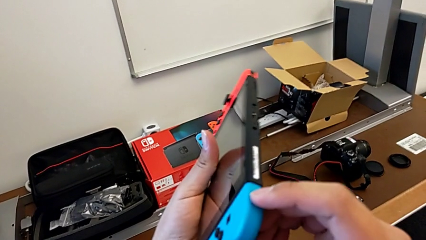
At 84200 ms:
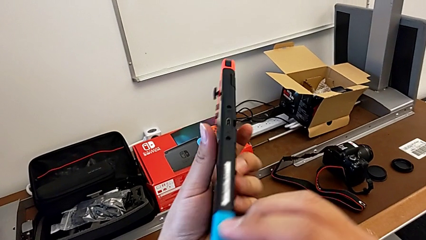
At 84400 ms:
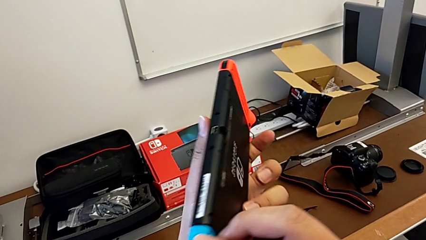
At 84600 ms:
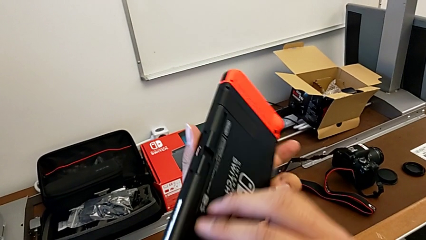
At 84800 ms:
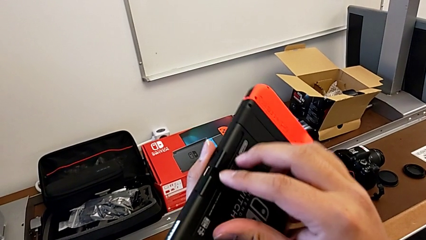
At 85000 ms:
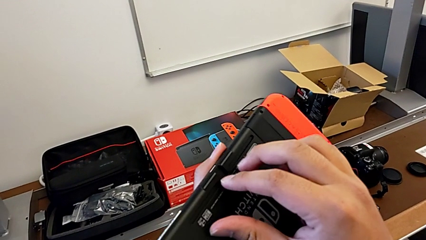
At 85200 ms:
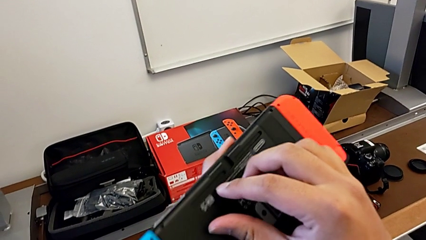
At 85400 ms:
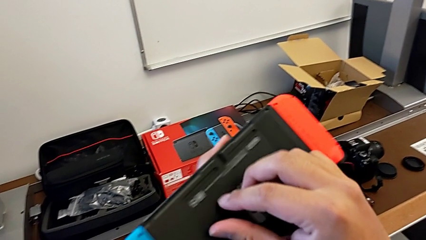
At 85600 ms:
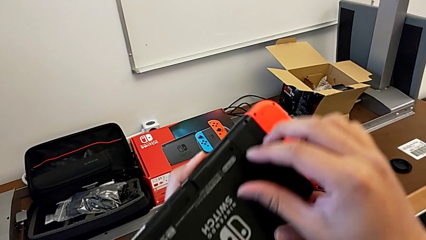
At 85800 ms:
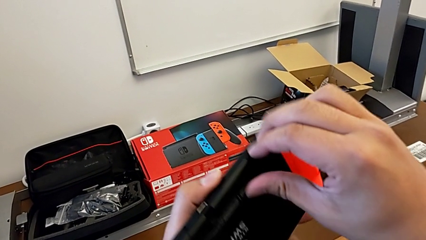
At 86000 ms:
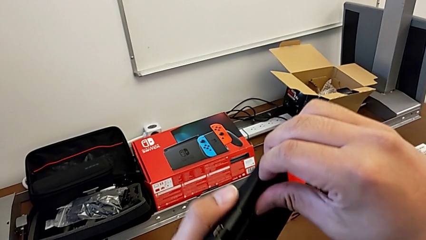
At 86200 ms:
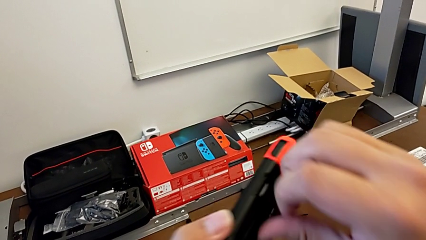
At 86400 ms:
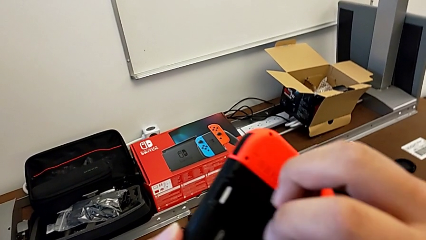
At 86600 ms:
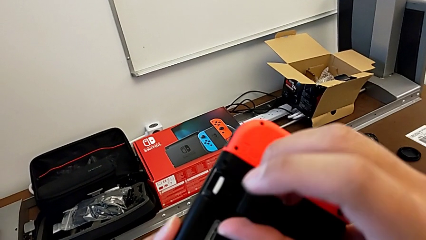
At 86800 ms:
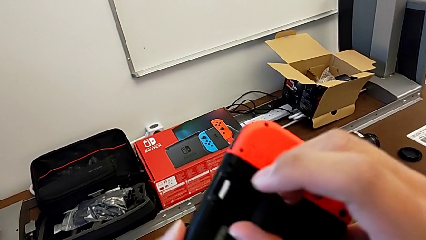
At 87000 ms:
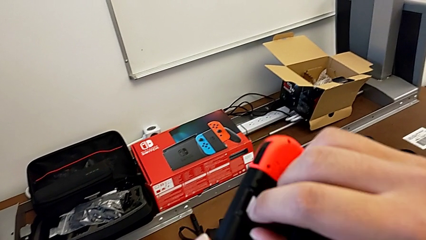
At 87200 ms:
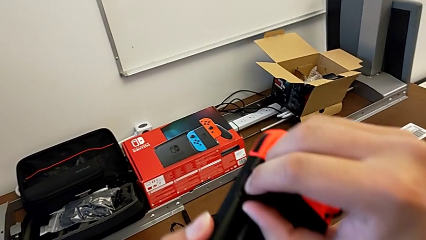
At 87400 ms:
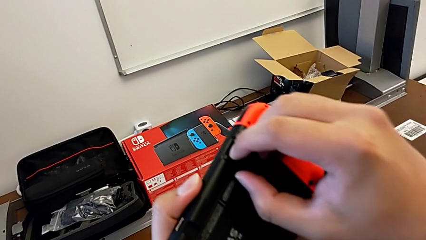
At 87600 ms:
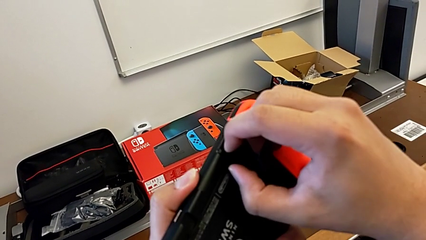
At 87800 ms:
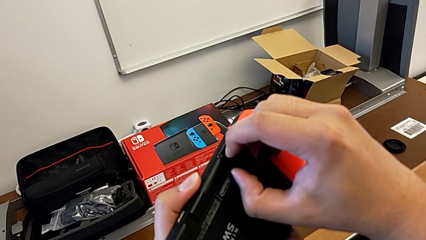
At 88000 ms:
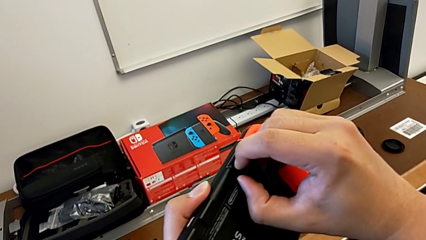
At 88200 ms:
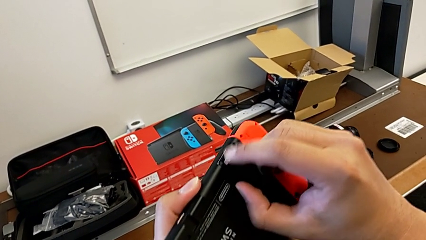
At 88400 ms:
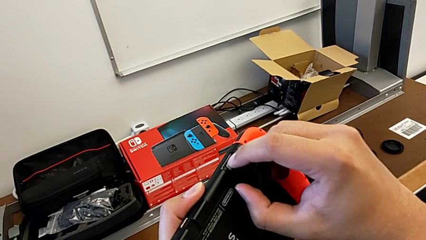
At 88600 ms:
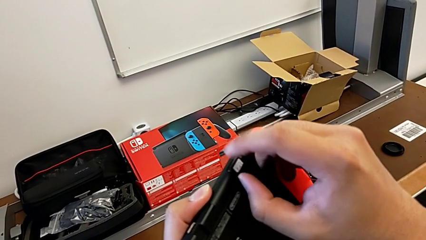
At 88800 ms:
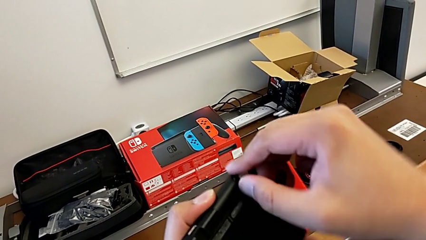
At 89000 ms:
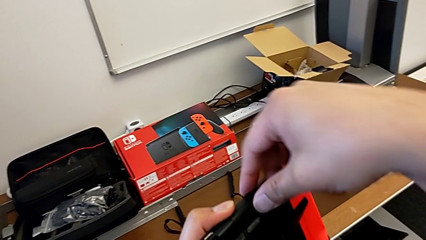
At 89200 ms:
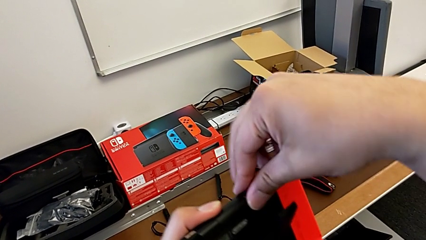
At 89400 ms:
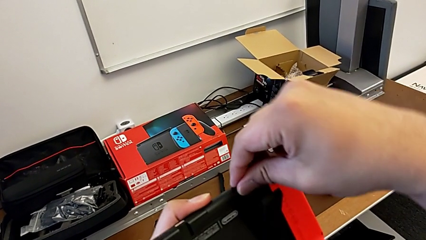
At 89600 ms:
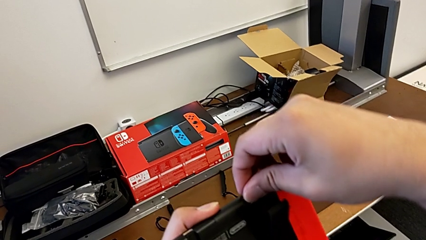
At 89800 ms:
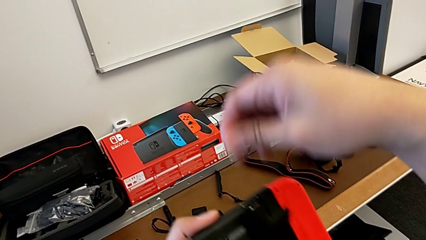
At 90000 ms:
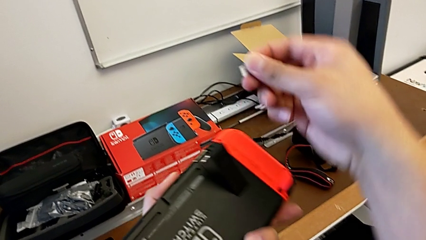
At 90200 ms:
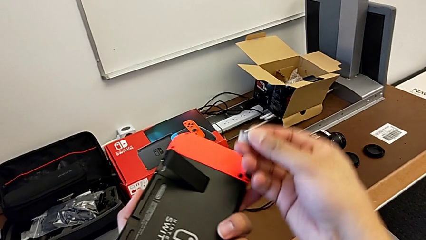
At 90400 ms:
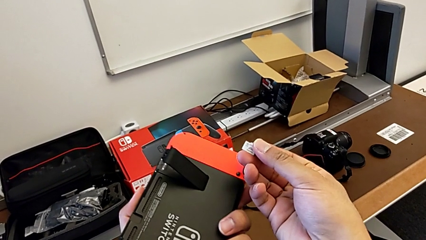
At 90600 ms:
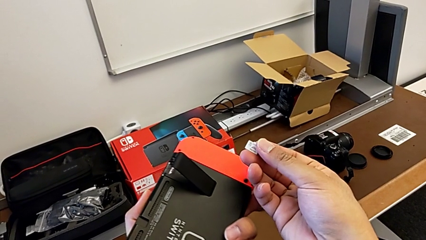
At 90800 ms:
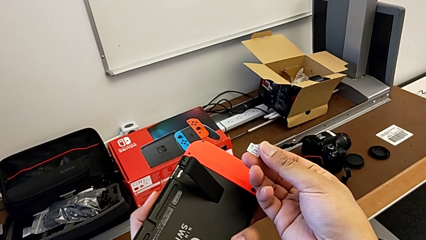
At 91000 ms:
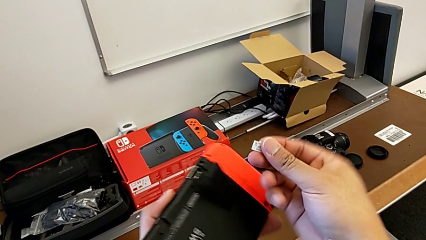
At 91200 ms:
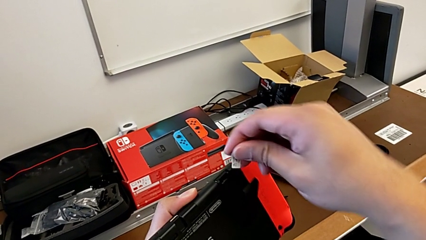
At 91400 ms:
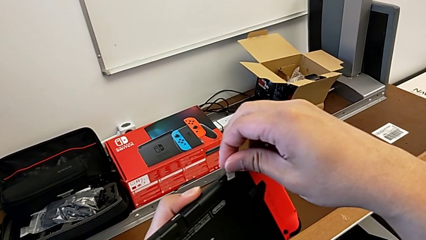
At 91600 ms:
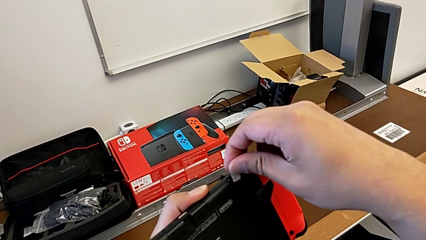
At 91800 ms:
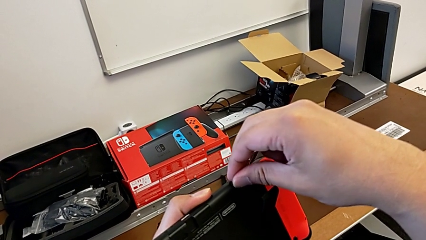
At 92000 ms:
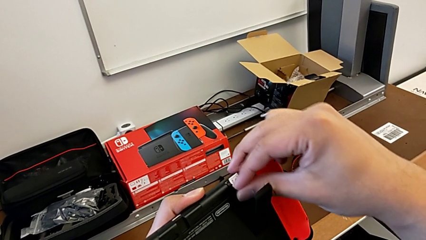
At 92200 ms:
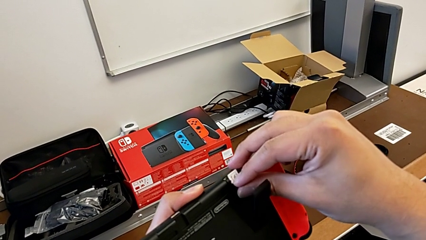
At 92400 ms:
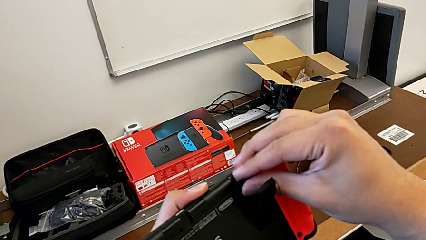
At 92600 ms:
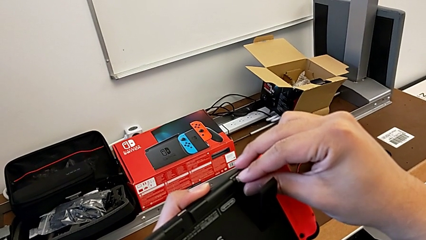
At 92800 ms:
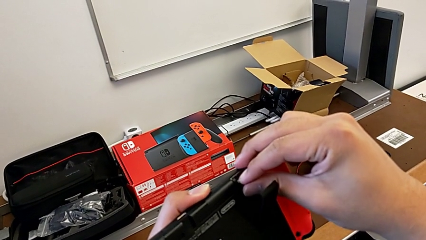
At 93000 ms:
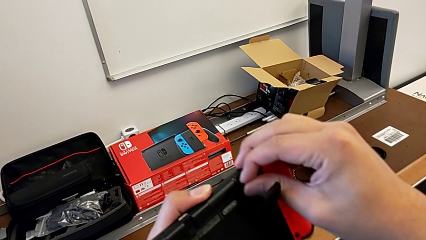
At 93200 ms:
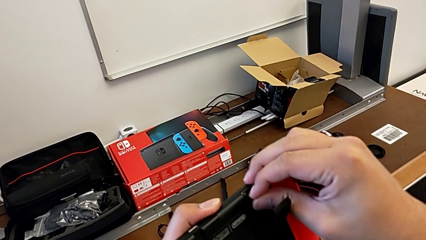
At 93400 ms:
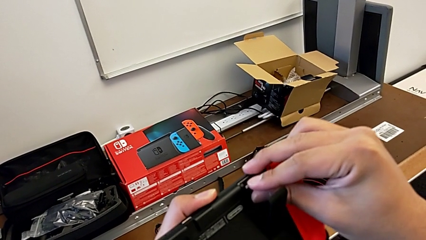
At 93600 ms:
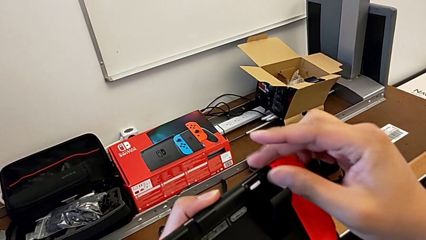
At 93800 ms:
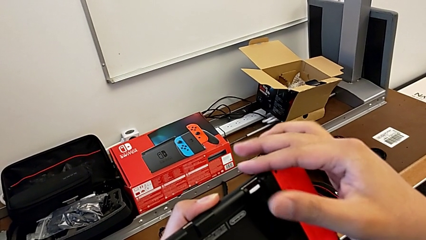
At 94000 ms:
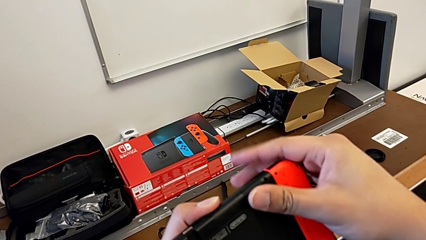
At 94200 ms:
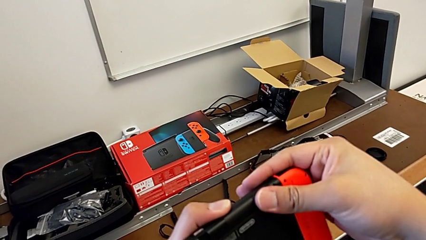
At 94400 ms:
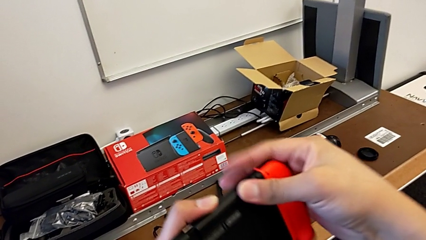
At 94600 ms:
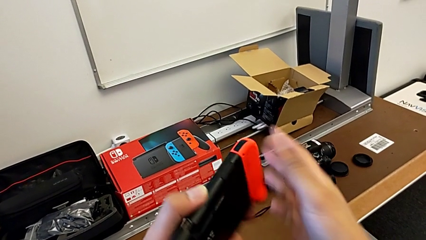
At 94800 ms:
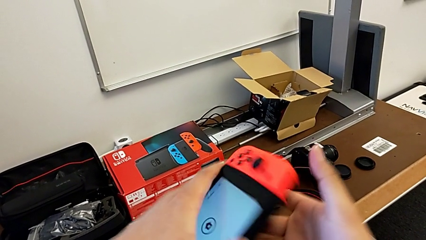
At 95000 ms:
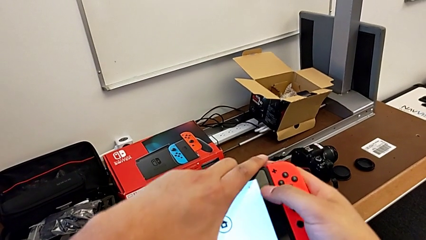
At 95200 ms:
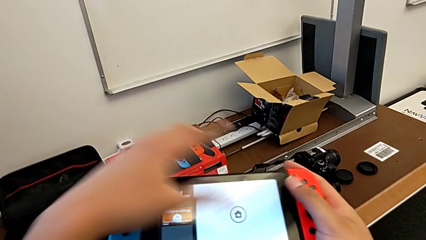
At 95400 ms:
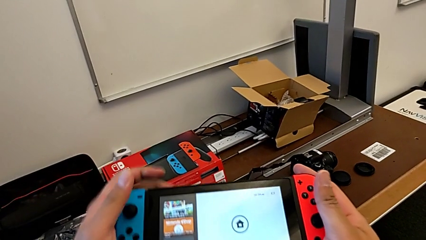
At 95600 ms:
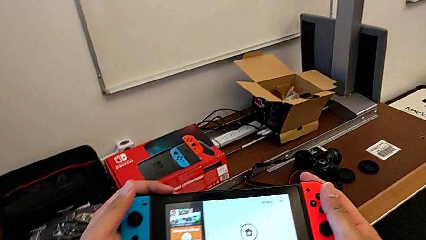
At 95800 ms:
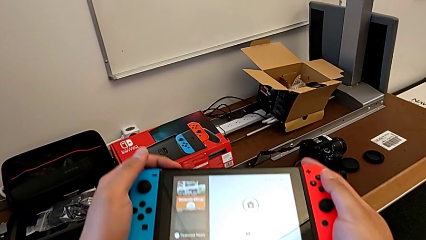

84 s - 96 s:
The camera wearer is putting the SD card back into the Nintendo Switch. They inspect the Nintendo Switch, open the SD card, withdraw it, insert it and close it.

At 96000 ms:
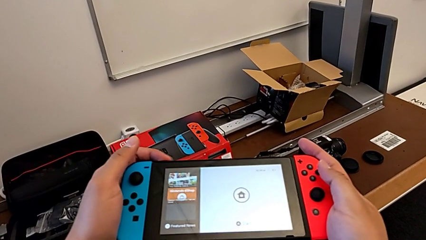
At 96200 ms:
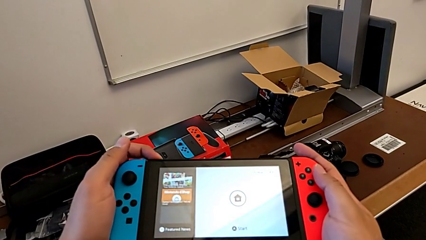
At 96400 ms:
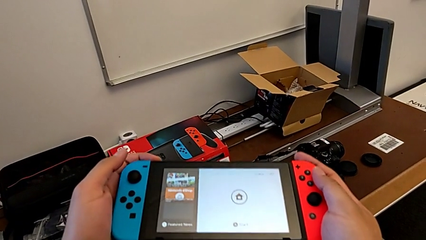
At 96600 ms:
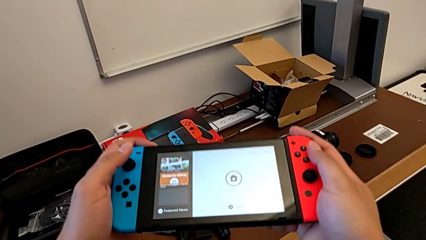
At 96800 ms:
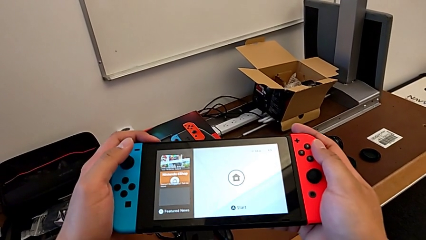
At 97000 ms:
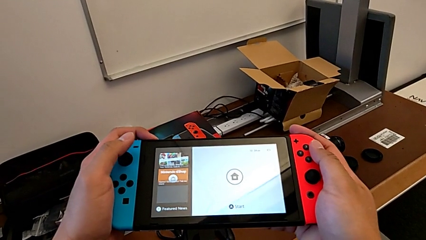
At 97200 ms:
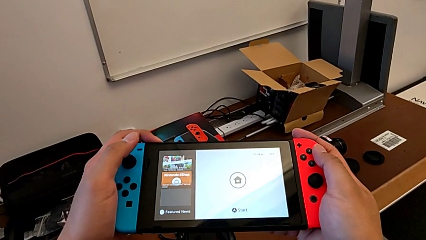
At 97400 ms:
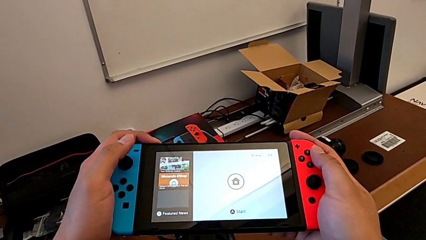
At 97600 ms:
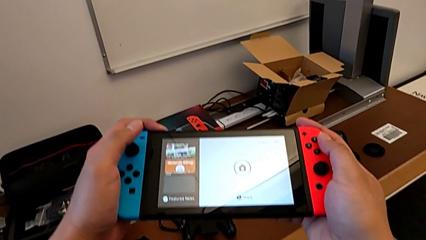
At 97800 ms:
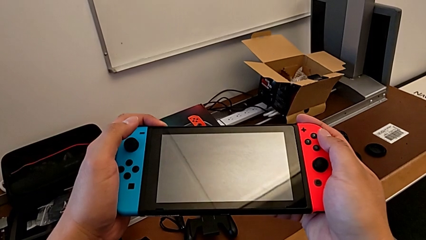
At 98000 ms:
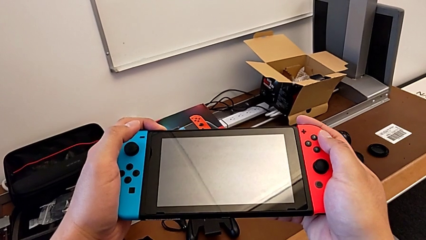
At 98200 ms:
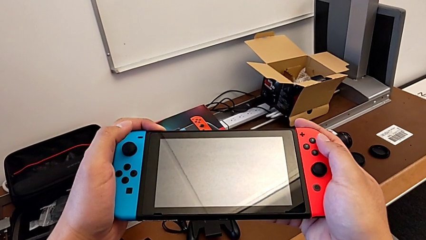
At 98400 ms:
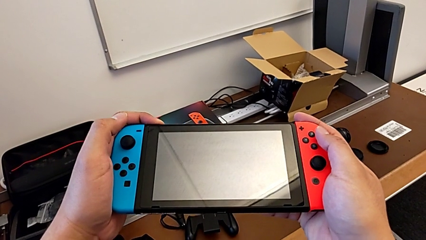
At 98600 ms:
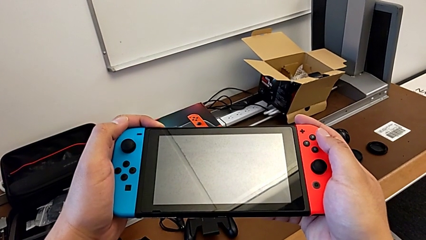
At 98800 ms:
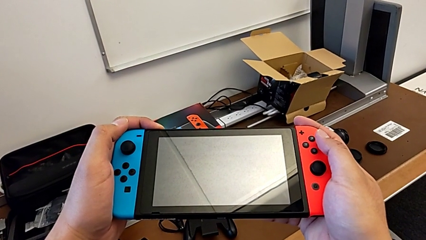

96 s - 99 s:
The camera wearer turns on the Nintendo Switch. They press the power button.

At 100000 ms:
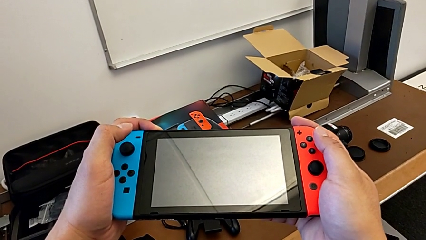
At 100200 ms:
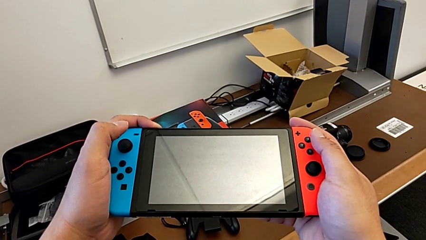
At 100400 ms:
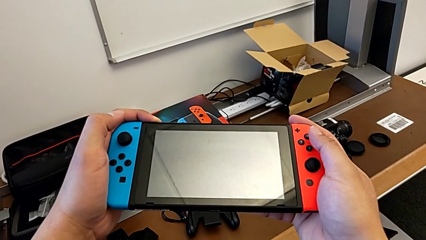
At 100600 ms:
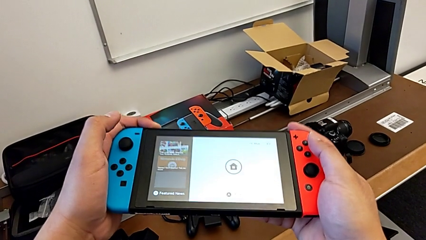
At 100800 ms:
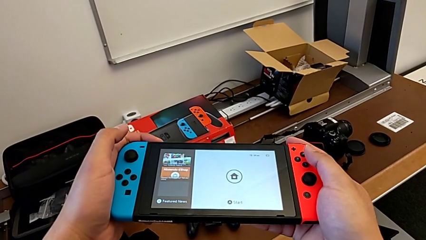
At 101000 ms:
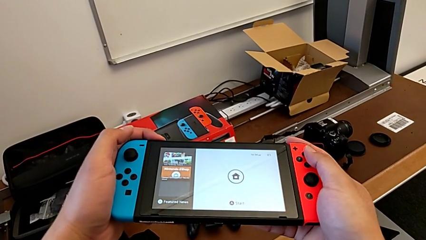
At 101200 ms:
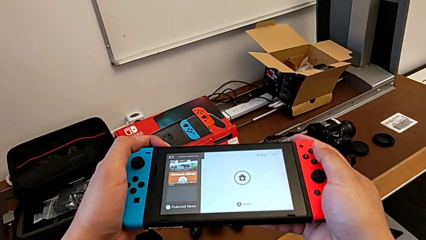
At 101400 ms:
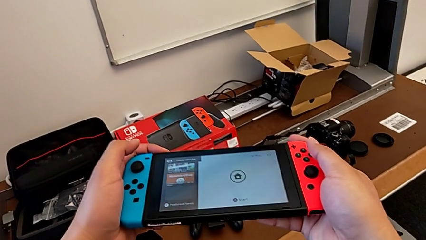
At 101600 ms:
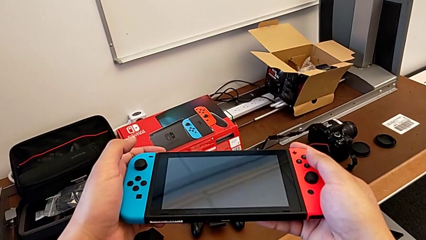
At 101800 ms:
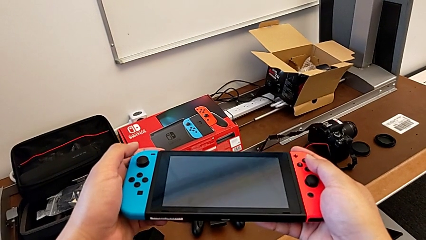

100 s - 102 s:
The camera wearer turns on their Nintendo Switch. They press the power button.
